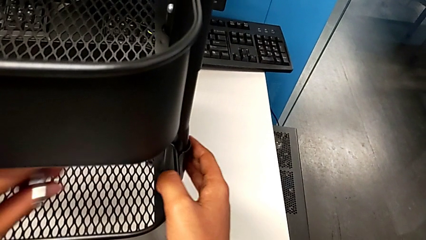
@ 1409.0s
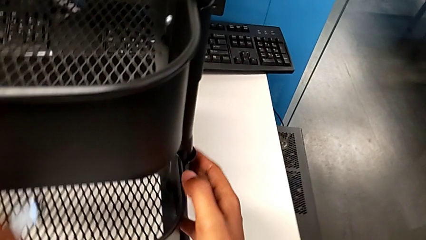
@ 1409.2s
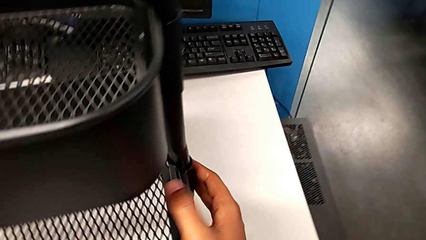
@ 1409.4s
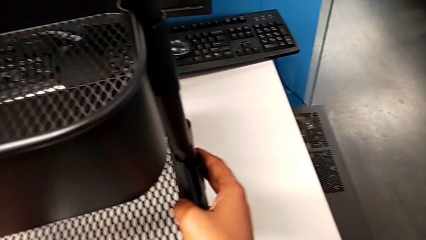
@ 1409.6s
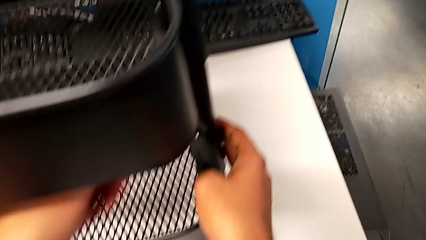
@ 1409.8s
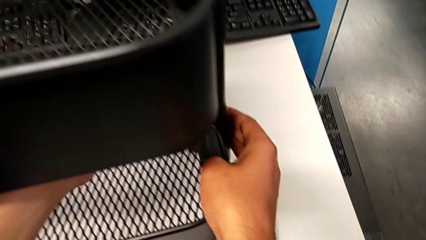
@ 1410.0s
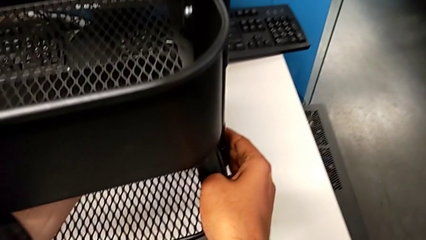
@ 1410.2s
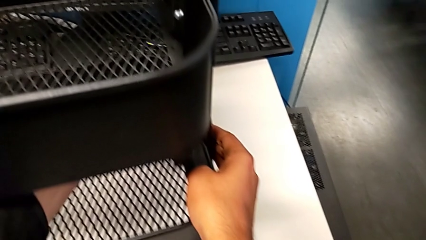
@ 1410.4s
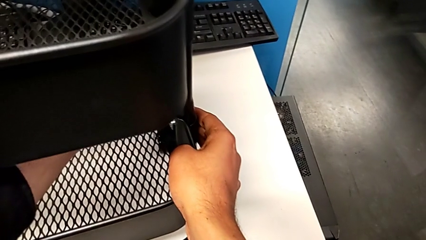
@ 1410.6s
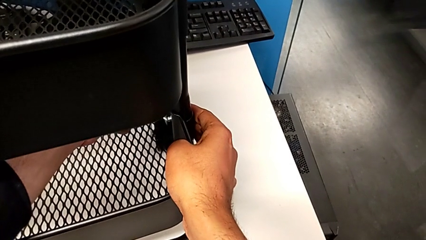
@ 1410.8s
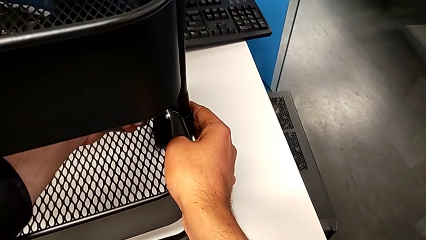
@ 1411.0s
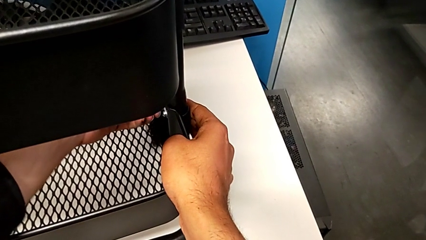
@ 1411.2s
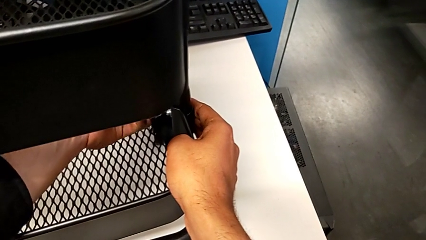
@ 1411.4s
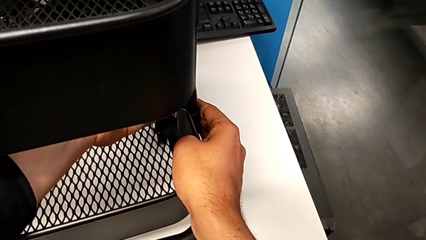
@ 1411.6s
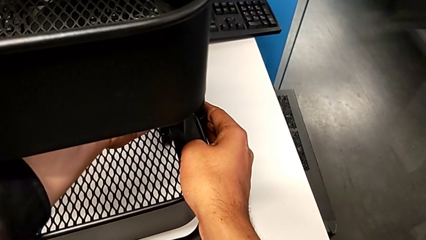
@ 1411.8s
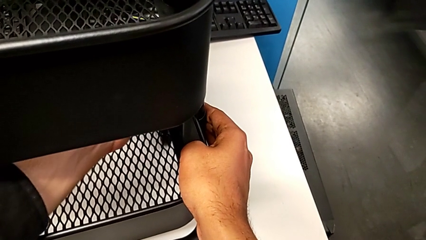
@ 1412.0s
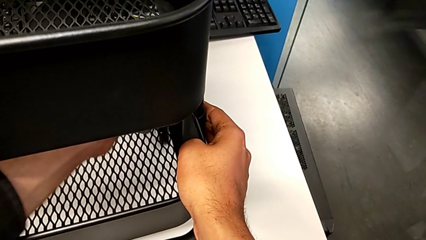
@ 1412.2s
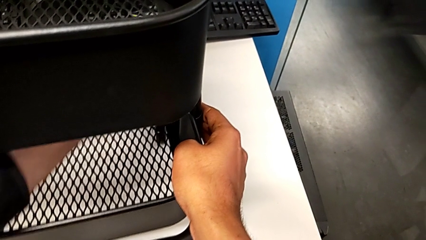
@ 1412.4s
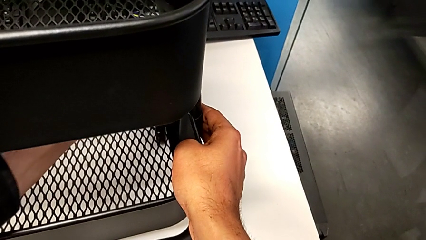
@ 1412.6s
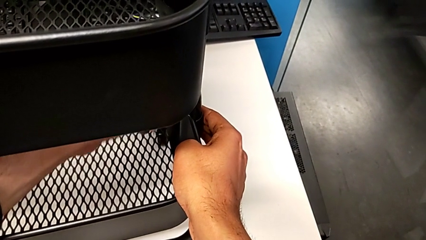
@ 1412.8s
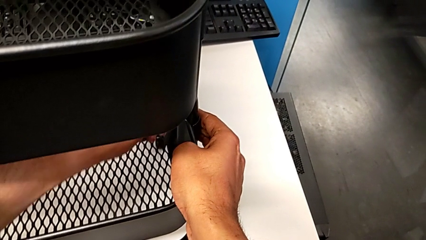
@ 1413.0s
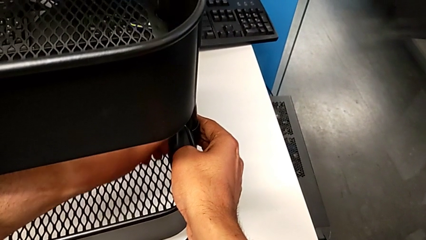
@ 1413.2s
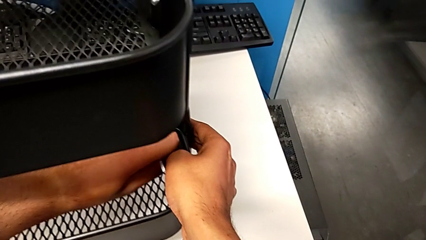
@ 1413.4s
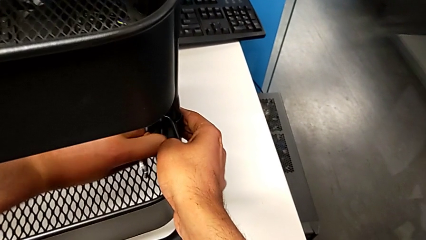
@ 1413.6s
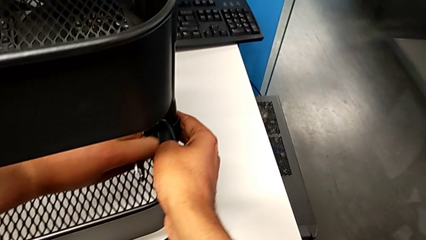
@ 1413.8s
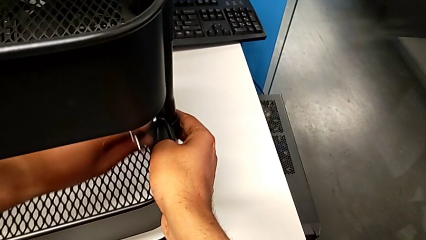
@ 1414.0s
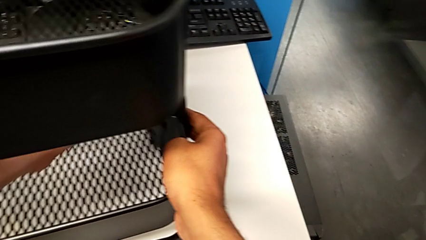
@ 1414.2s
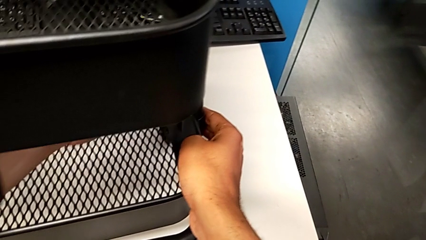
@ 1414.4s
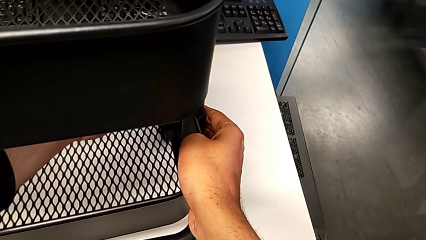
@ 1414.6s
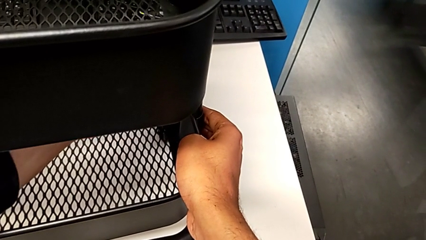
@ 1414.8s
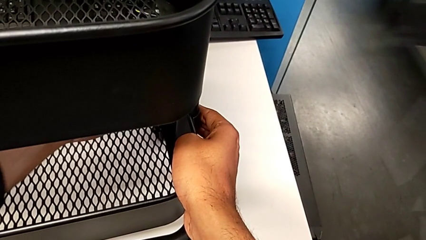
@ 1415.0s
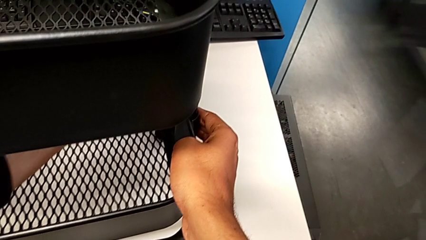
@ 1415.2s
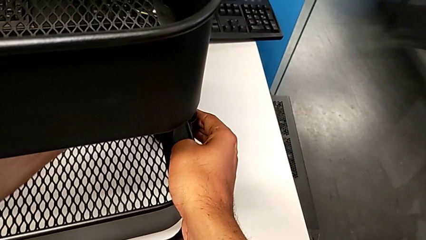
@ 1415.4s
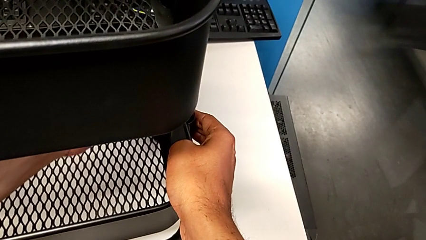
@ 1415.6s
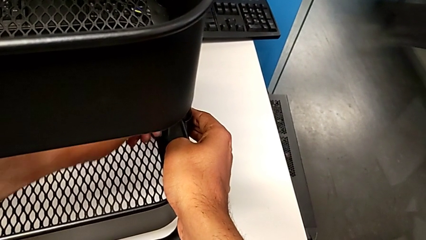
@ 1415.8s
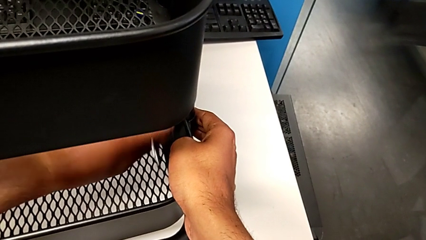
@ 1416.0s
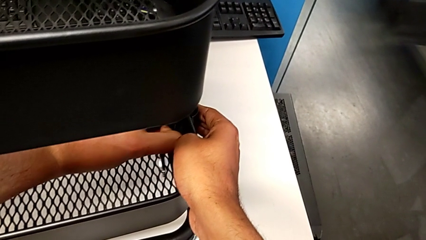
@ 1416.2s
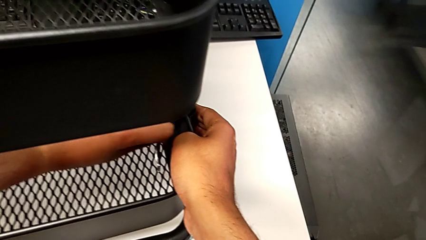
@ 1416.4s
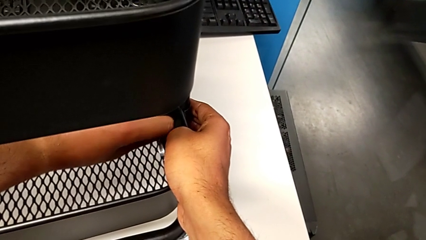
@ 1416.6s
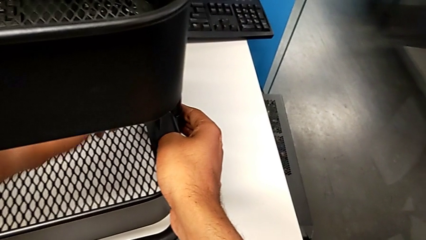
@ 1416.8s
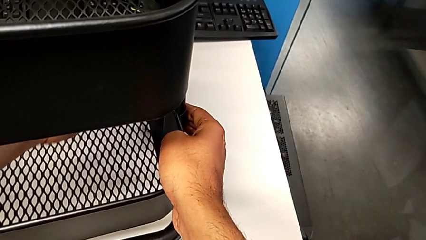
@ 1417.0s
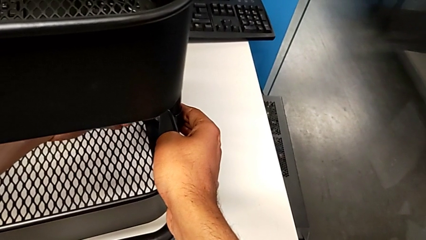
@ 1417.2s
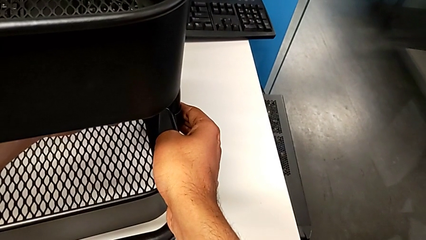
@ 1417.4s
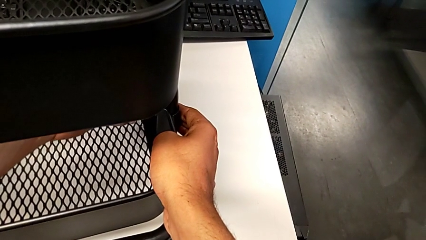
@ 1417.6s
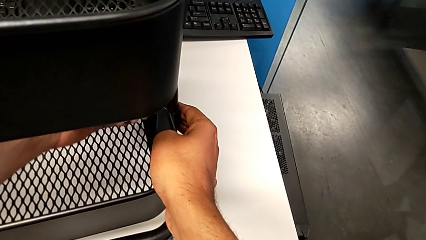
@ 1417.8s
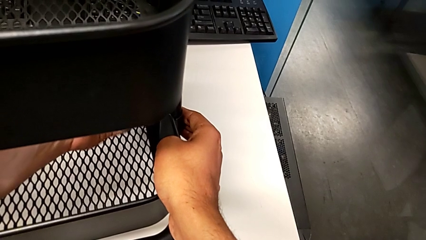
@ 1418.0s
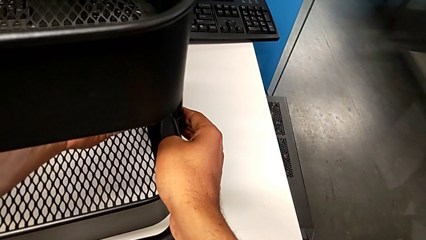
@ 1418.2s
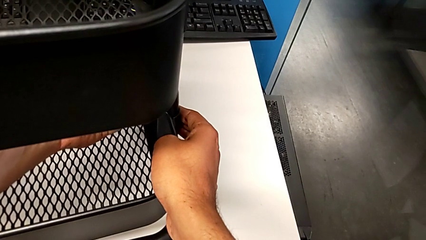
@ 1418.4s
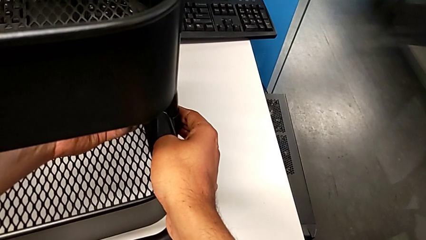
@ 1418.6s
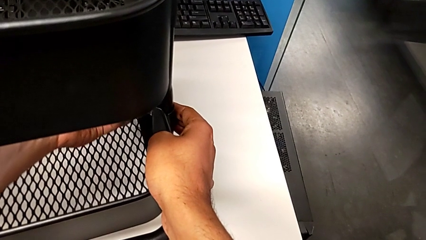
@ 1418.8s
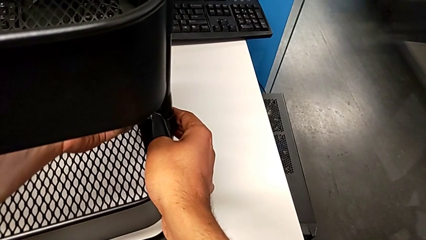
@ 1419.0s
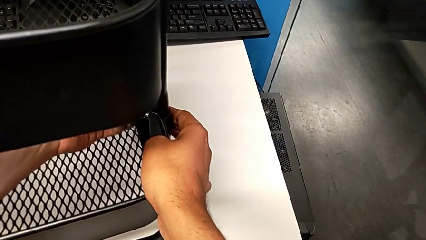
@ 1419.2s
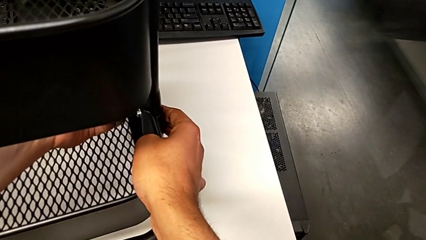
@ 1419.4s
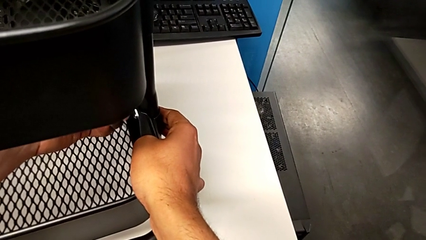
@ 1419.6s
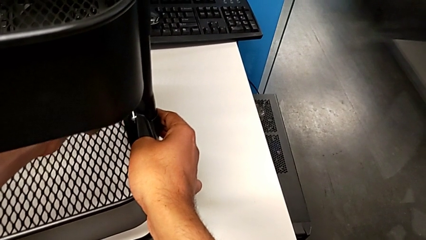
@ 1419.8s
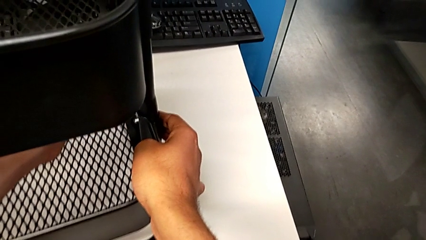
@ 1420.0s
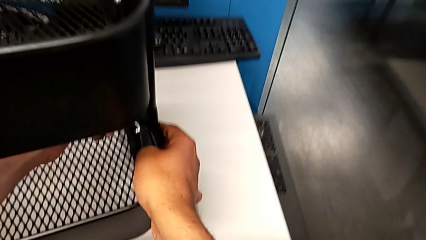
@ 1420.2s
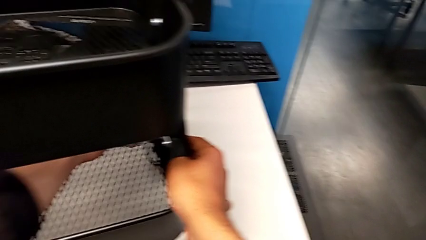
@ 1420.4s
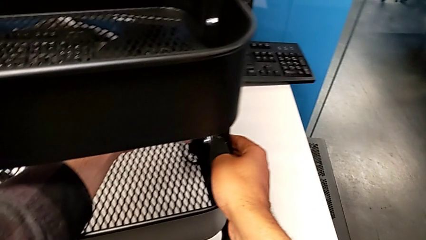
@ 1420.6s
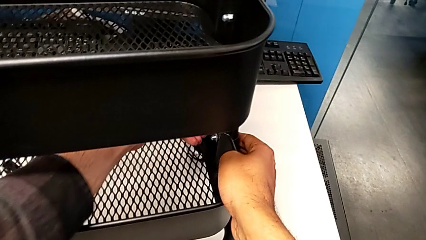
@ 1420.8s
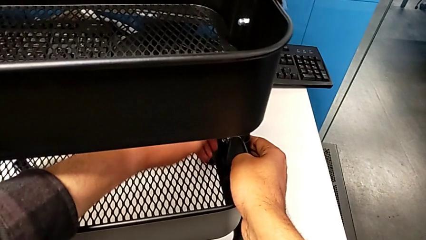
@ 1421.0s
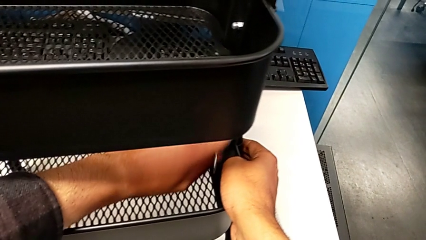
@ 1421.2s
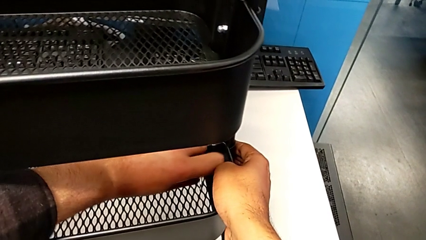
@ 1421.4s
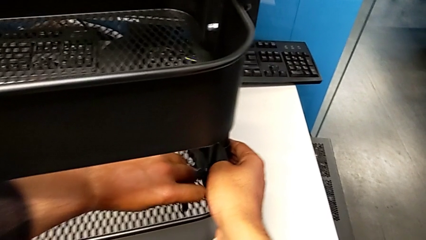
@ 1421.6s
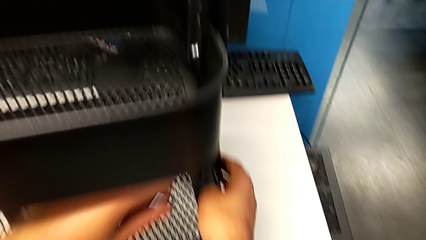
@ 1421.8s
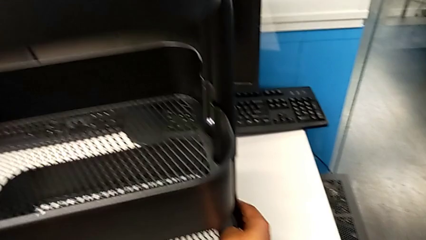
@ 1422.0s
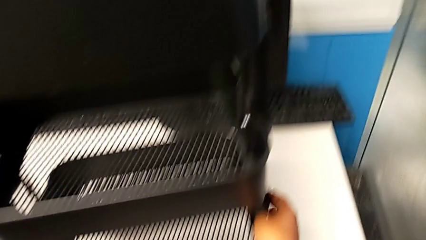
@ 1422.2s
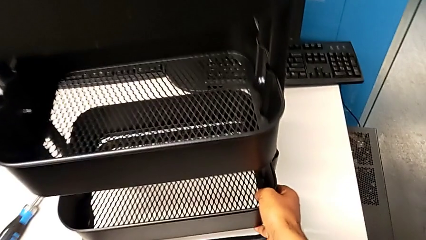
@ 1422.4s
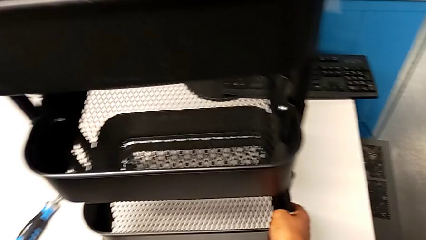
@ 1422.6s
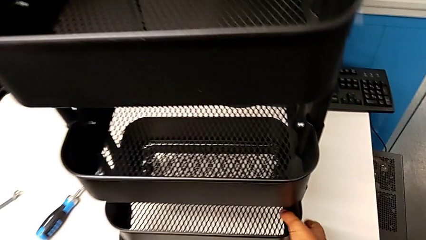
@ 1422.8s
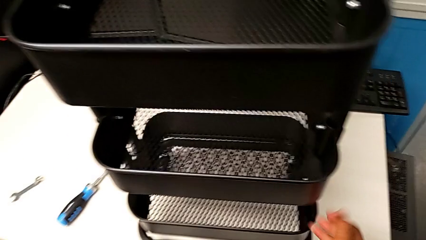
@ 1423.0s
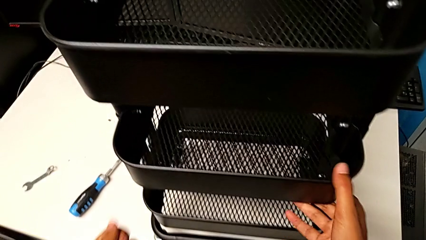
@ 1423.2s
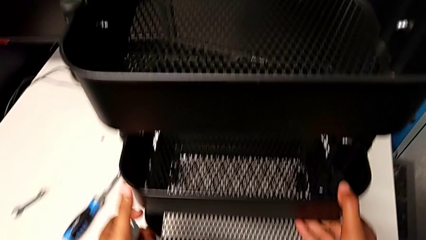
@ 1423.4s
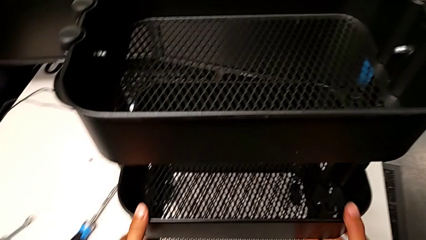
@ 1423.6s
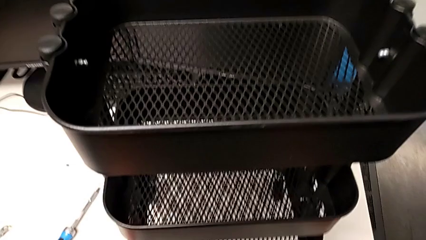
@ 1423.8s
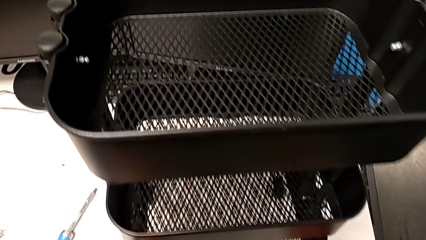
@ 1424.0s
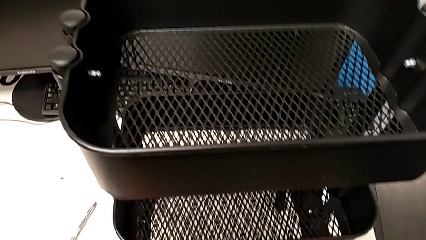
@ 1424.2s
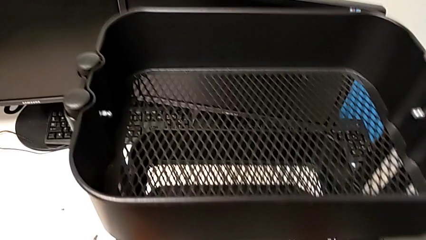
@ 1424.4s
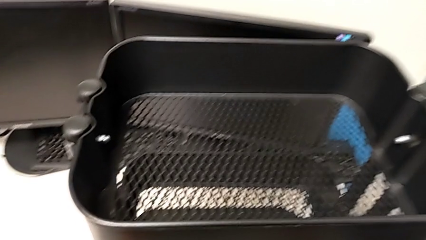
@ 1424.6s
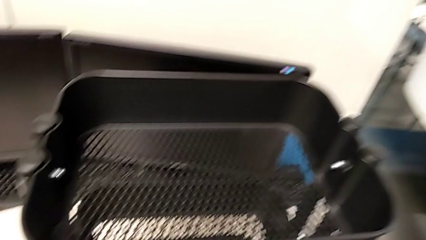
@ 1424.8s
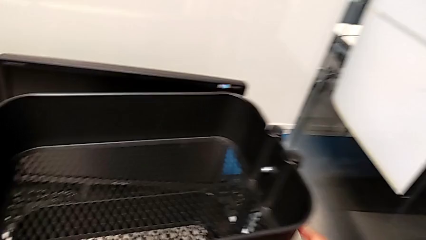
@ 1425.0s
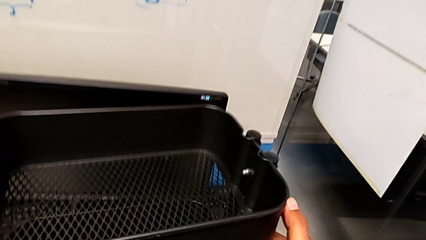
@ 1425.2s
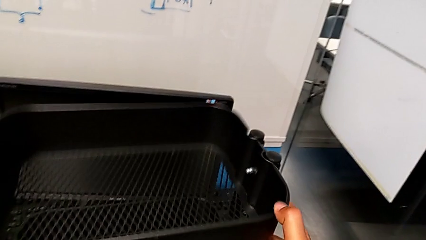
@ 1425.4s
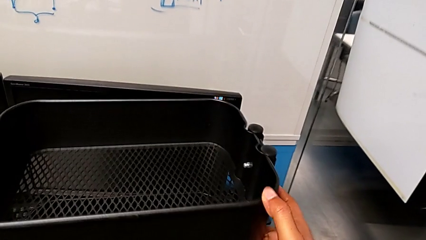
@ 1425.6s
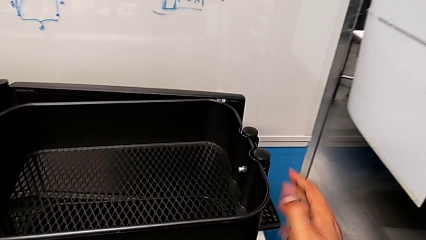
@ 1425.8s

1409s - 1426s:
The camera wearer is screwing the bottom tray. They keep screwing the bottom bracket and begin to inspect the utility cart.
